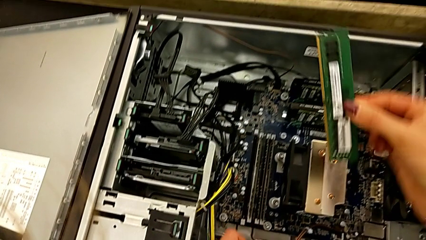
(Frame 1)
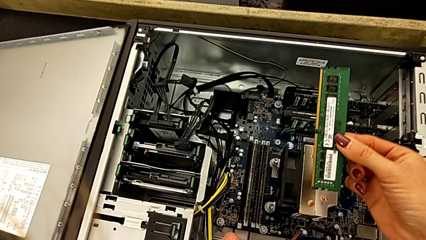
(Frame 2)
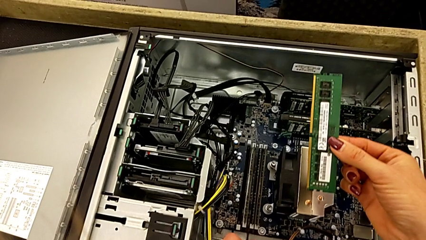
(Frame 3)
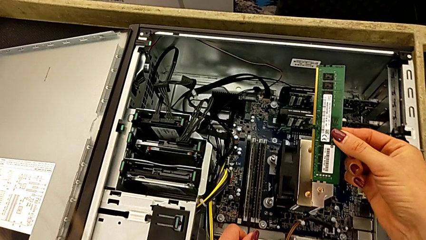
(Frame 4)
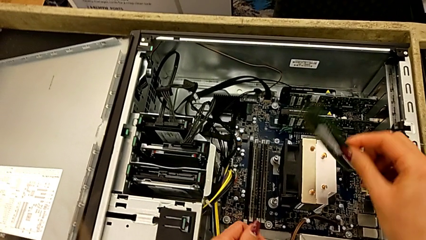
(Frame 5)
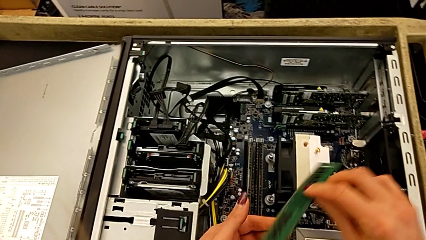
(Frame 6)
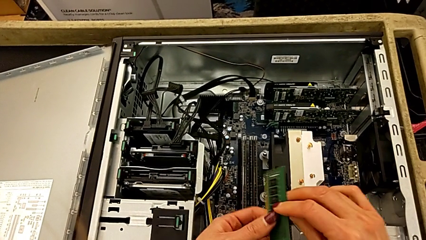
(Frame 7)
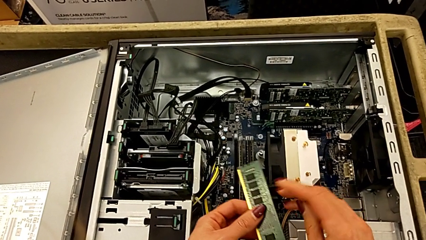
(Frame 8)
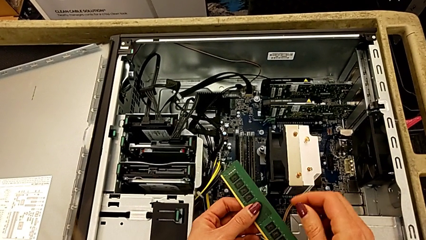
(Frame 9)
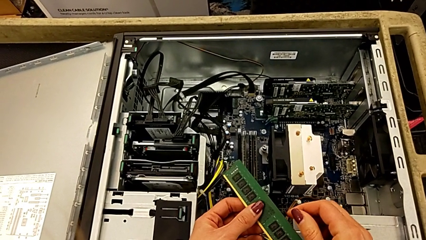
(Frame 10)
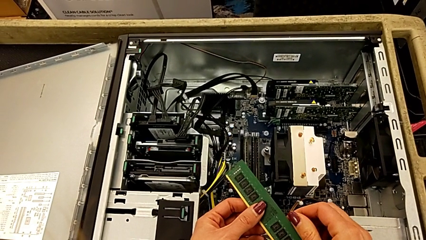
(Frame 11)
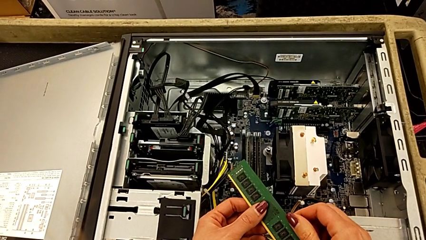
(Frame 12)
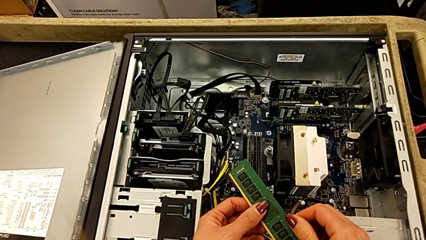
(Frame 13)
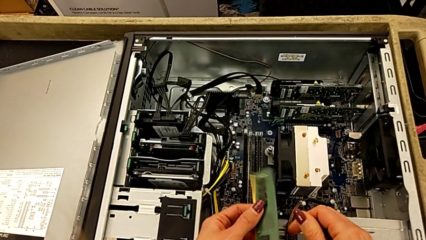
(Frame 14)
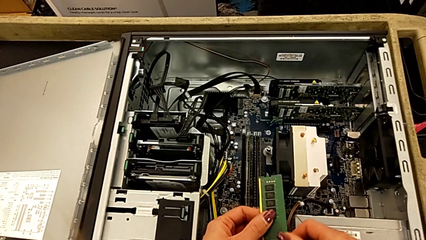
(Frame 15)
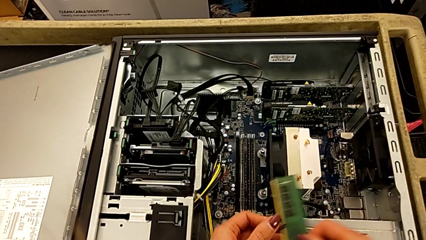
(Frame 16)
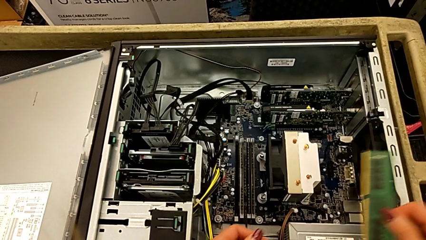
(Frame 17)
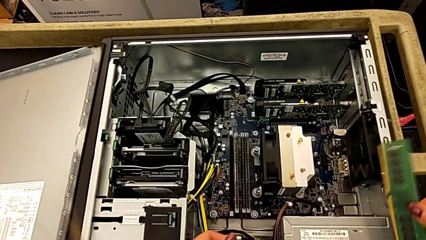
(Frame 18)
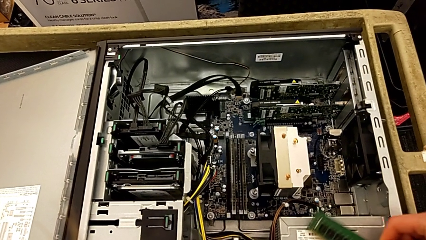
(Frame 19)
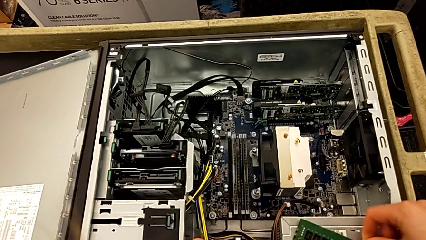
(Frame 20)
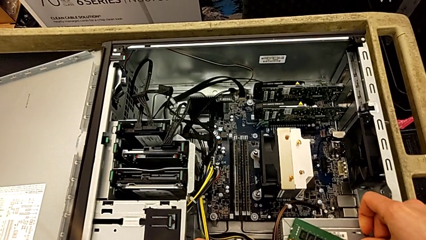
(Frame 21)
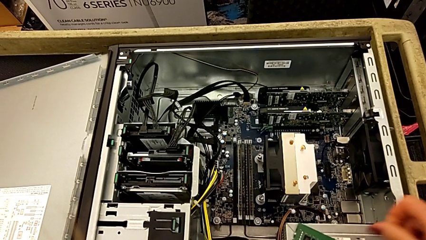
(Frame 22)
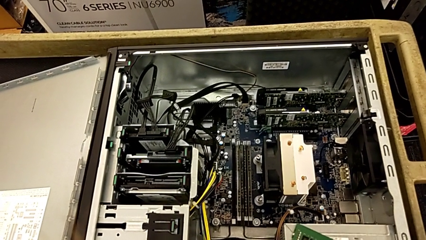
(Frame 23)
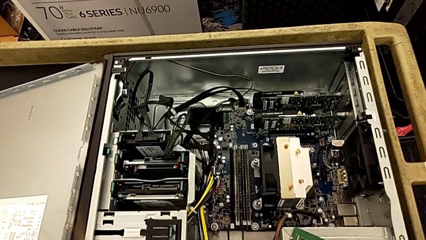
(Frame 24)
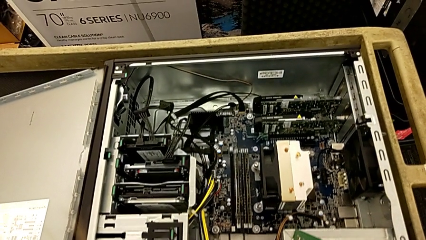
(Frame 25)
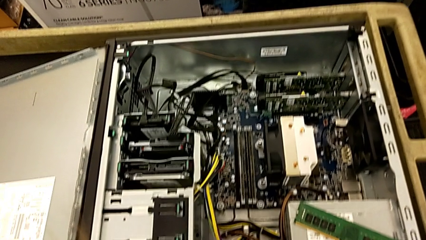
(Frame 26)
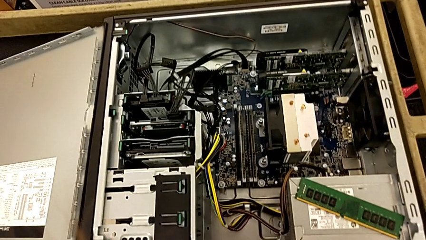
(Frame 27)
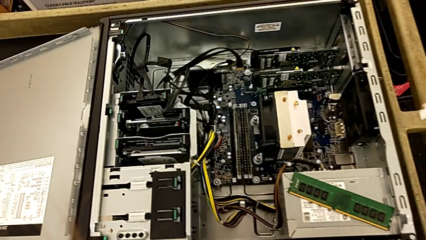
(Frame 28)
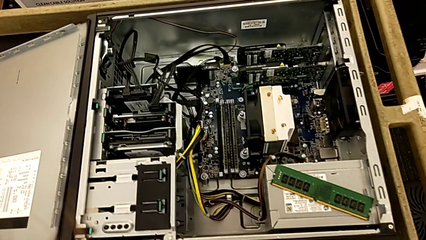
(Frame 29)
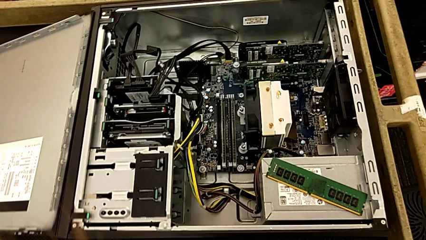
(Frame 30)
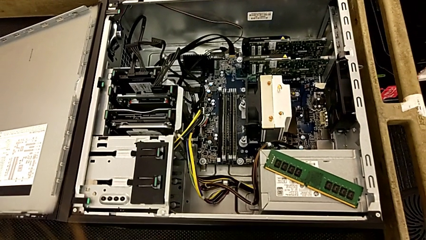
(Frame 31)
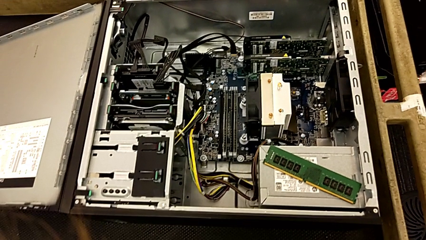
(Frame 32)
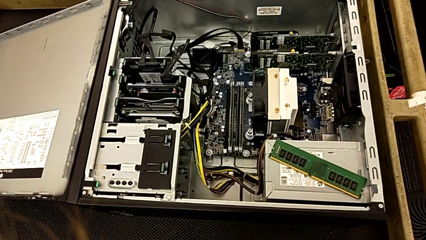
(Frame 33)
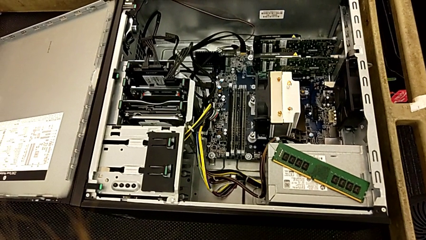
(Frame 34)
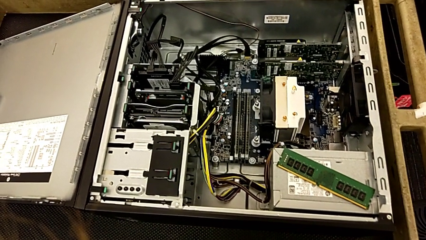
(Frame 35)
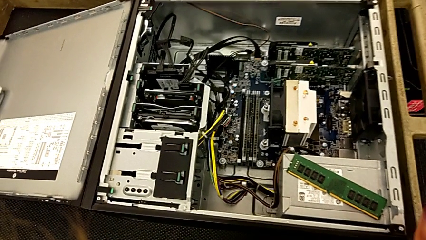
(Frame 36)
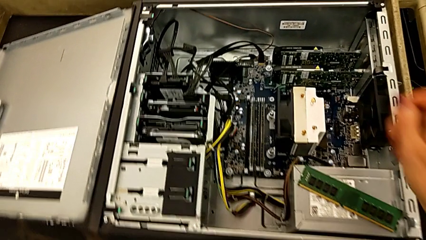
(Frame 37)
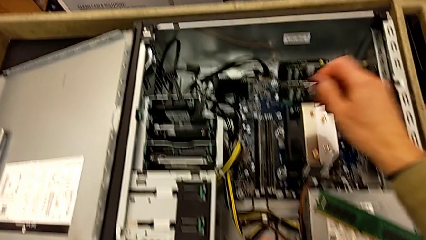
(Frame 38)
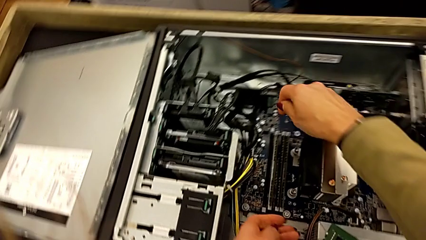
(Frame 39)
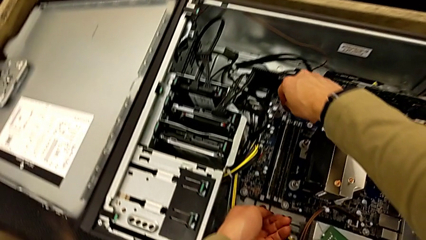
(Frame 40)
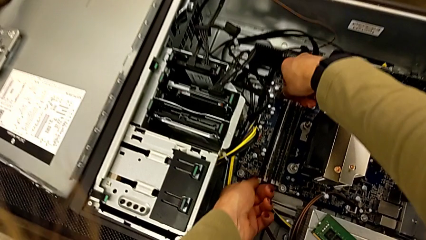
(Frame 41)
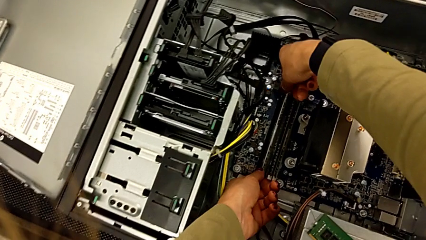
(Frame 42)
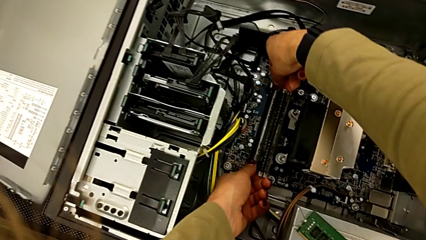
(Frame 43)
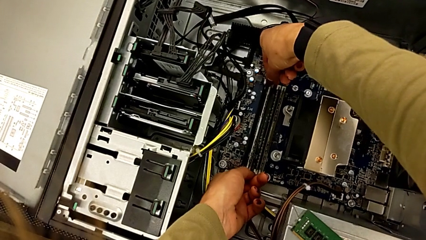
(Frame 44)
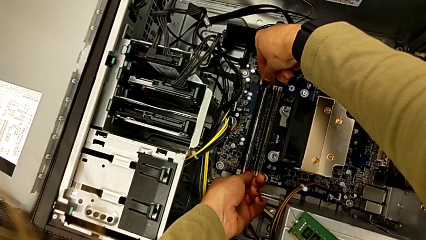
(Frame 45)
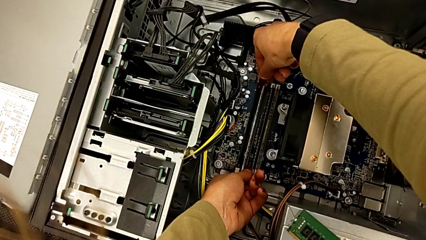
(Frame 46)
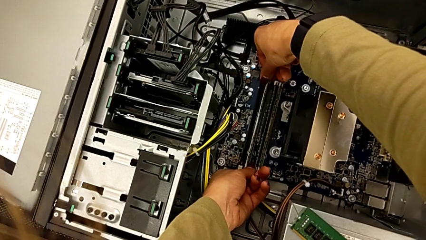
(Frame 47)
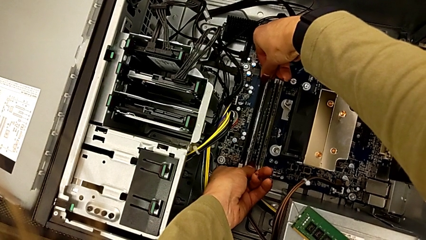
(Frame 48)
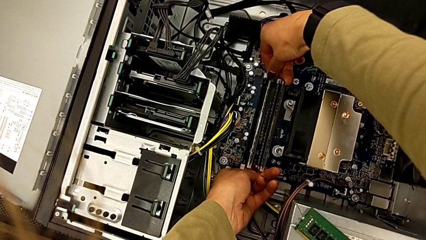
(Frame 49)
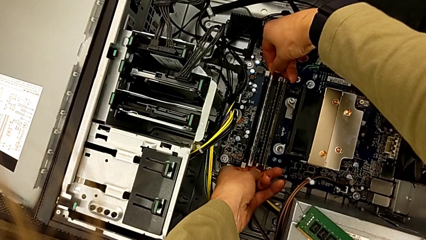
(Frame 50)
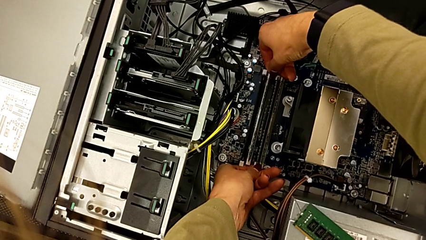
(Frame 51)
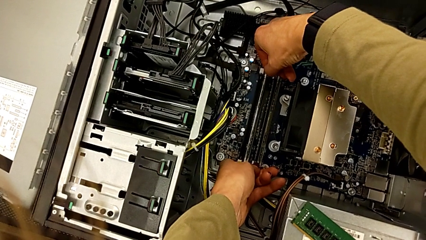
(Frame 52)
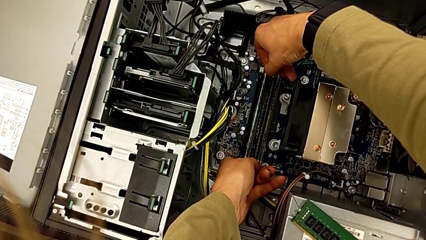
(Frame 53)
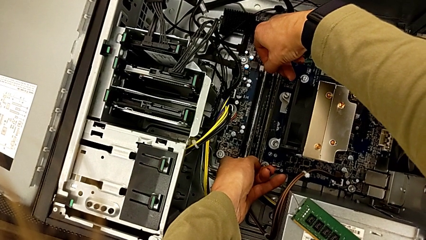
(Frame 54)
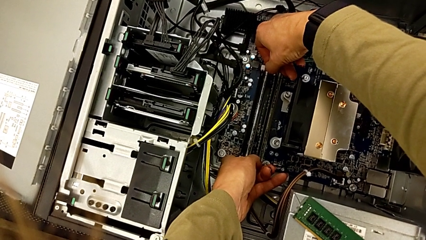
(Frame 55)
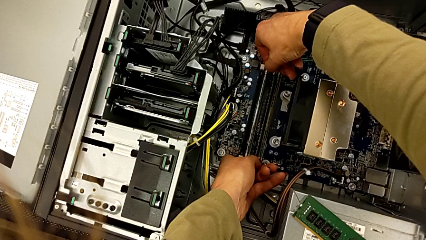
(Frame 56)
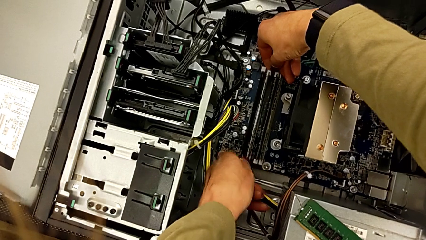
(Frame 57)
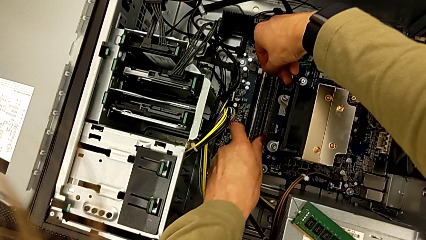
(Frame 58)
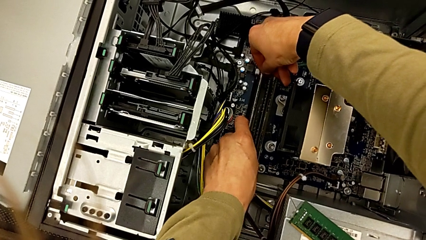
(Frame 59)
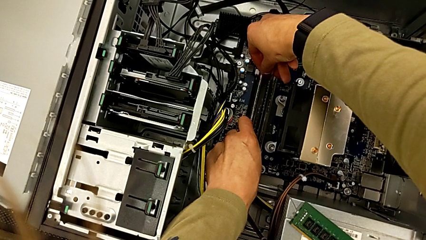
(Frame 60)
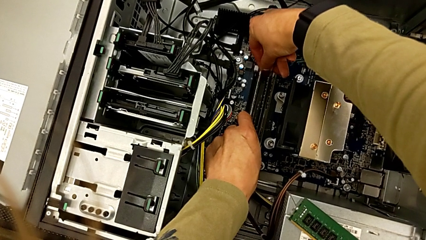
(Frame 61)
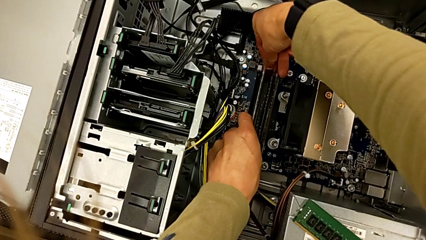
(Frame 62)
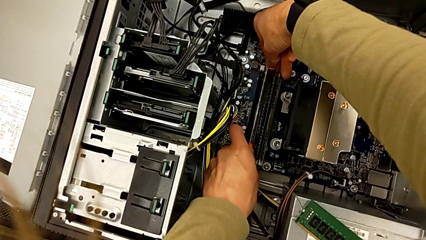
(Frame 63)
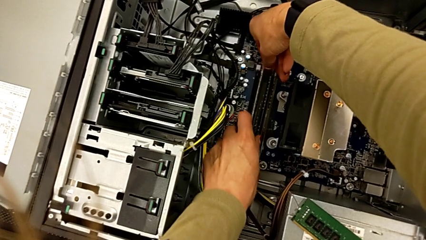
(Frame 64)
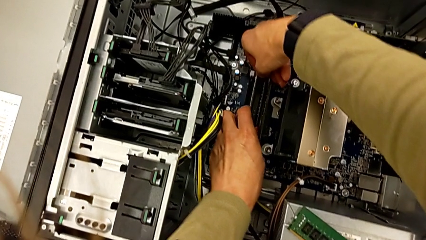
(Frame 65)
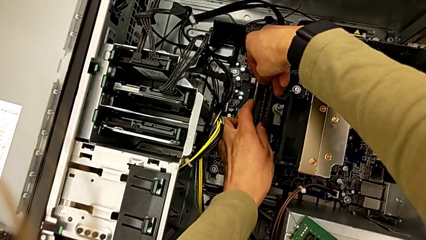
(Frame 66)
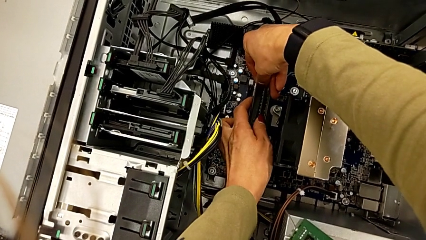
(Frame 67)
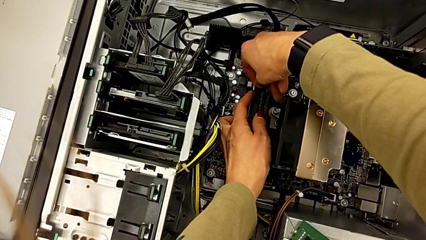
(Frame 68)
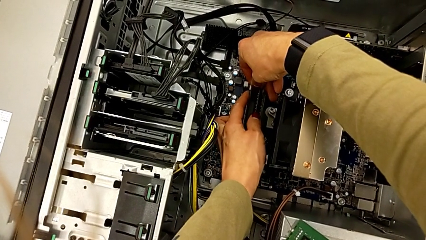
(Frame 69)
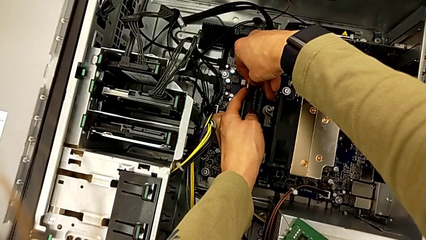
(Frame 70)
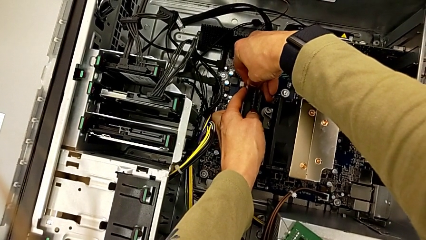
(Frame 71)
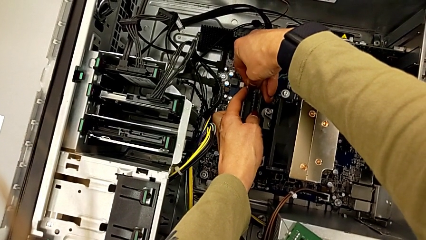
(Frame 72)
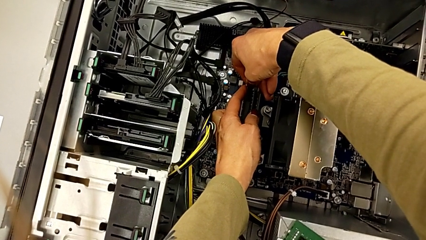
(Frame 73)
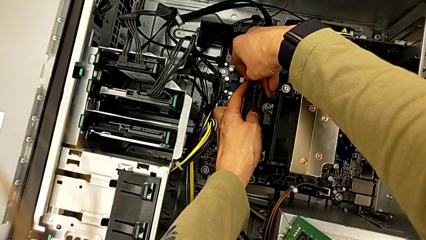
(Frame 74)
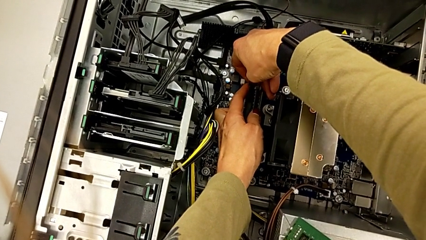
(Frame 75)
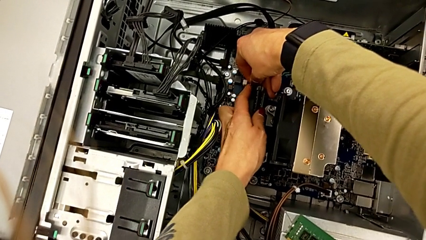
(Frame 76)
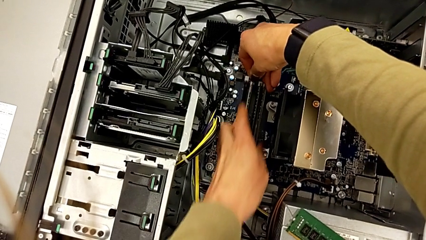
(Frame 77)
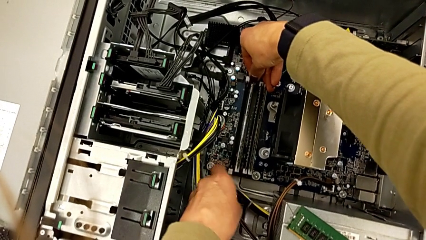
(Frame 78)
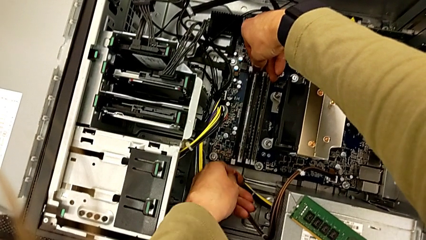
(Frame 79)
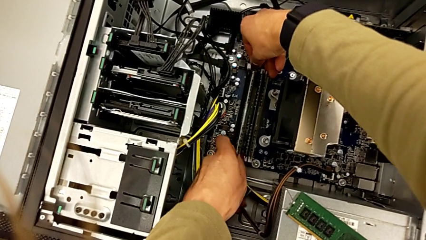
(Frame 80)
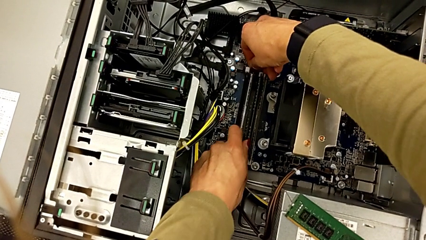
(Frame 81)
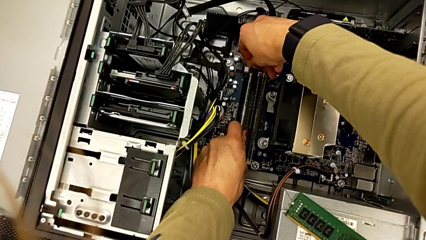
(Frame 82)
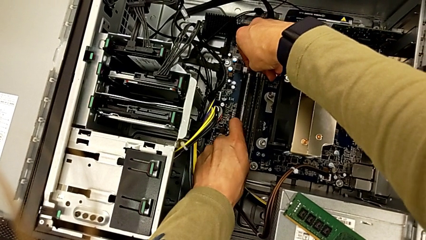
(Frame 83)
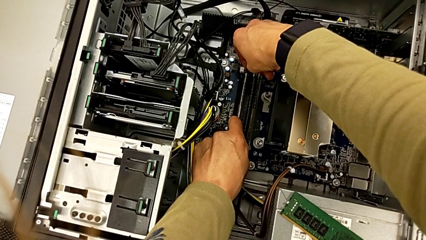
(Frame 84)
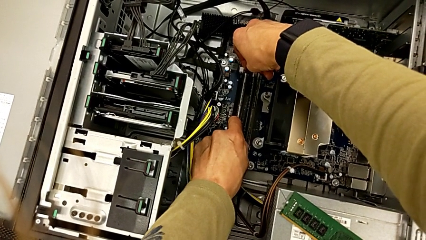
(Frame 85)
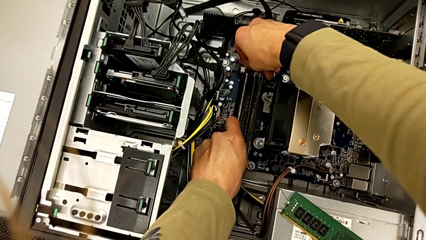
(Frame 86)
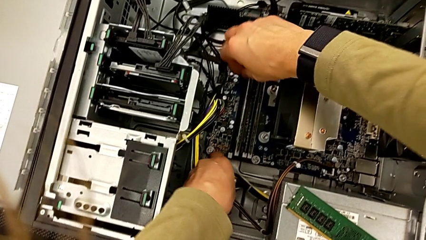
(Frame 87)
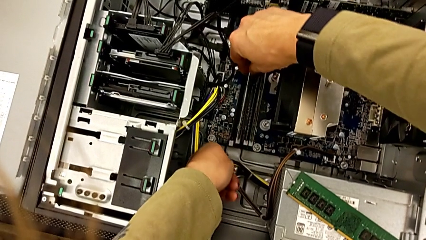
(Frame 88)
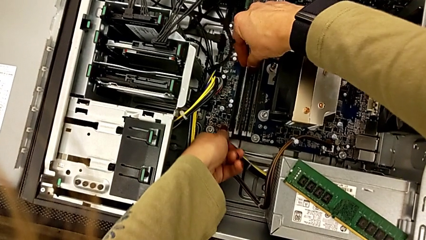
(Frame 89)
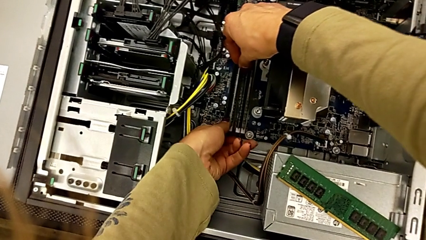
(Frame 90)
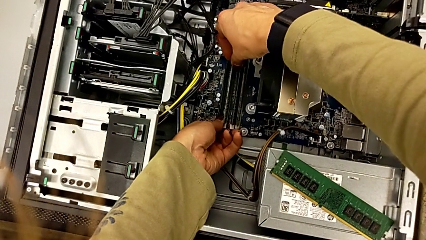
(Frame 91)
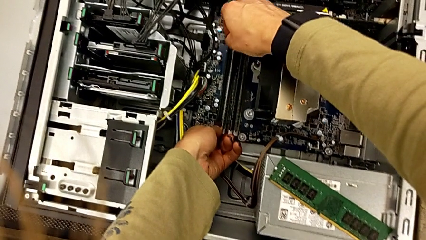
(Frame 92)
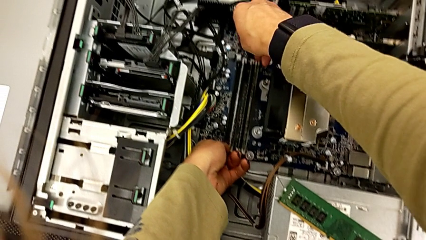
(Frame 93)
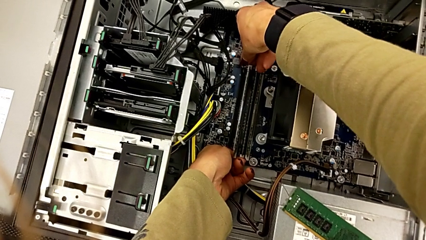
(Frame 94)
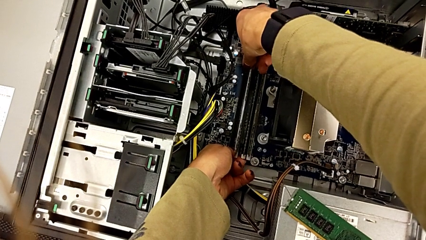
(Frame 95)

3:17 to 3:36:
The camera wearer is detaching the RAM. They hold the RAM, place it and begin to push the RAM tab.
